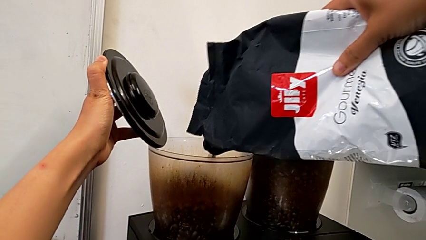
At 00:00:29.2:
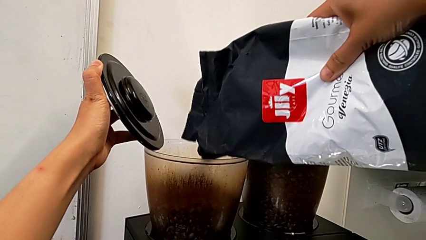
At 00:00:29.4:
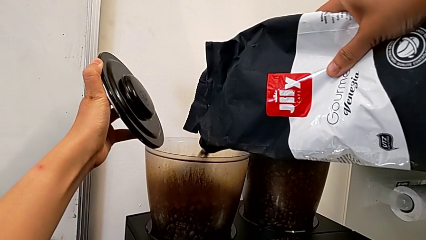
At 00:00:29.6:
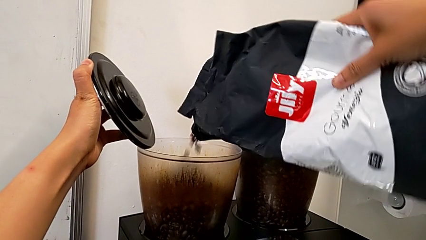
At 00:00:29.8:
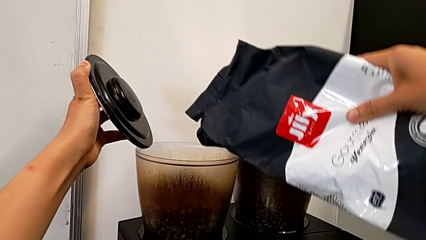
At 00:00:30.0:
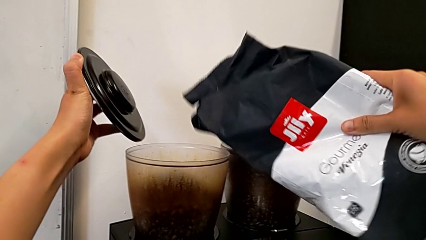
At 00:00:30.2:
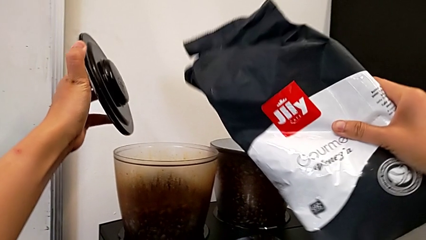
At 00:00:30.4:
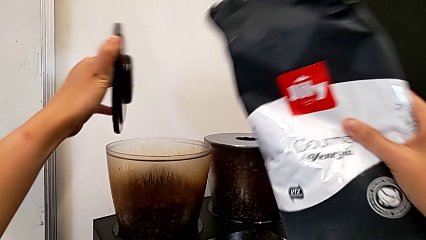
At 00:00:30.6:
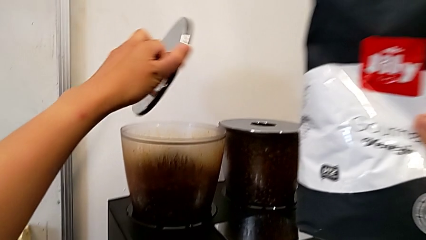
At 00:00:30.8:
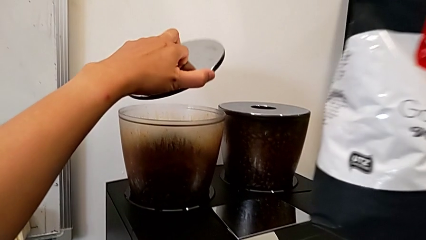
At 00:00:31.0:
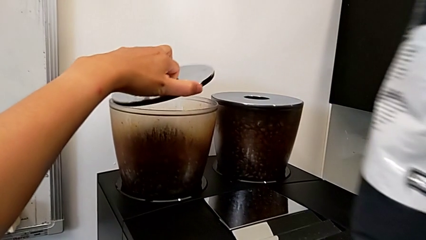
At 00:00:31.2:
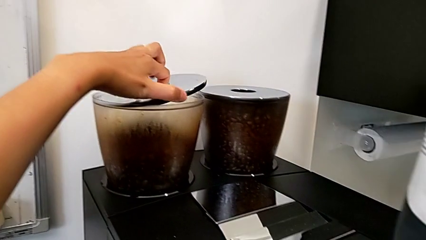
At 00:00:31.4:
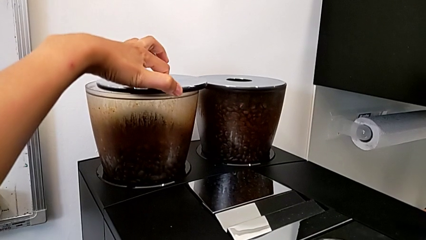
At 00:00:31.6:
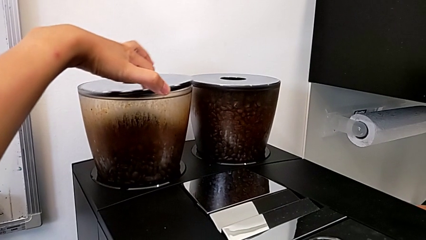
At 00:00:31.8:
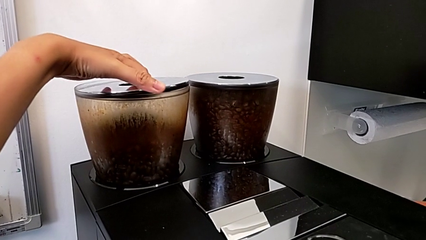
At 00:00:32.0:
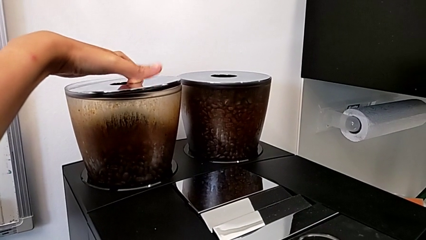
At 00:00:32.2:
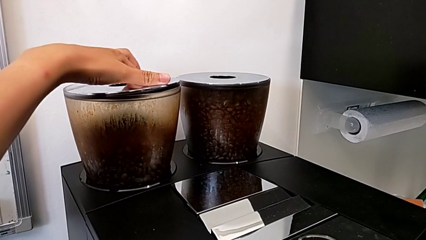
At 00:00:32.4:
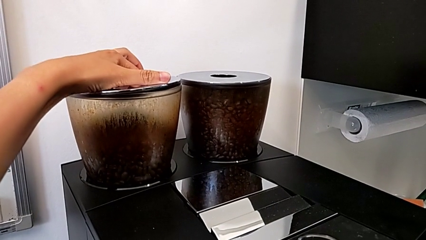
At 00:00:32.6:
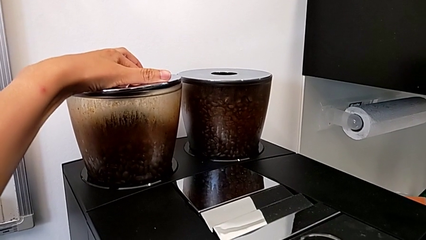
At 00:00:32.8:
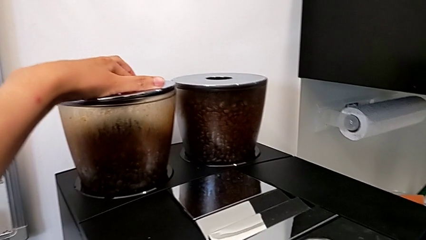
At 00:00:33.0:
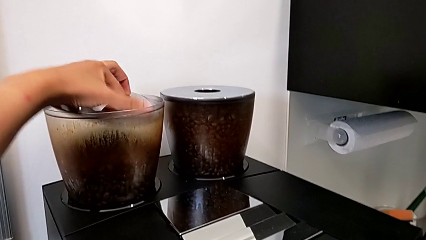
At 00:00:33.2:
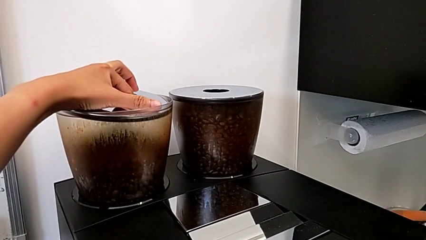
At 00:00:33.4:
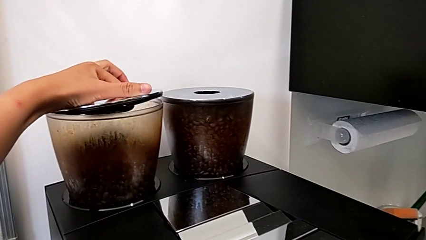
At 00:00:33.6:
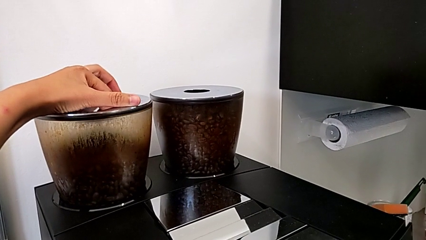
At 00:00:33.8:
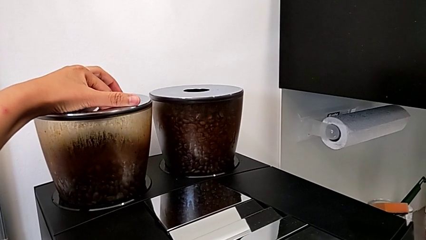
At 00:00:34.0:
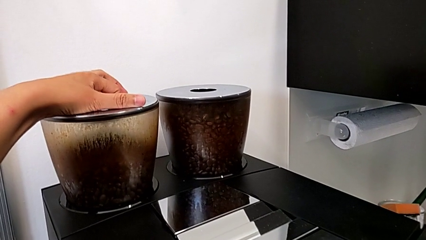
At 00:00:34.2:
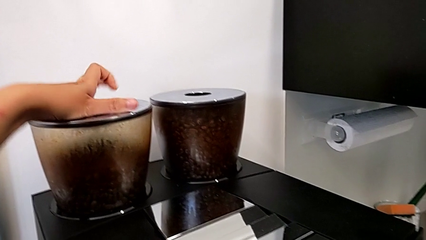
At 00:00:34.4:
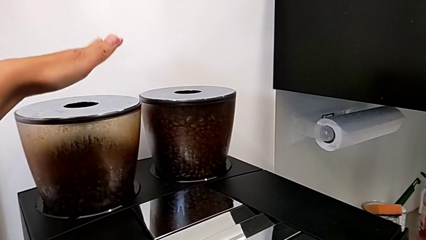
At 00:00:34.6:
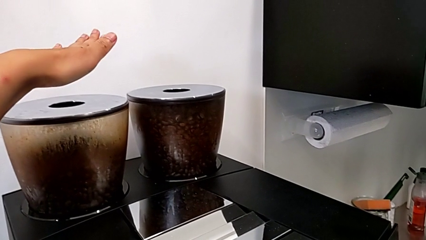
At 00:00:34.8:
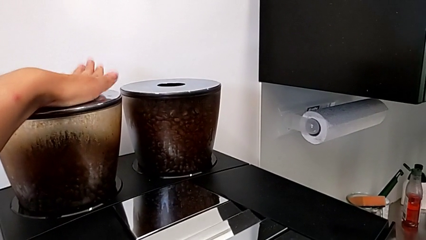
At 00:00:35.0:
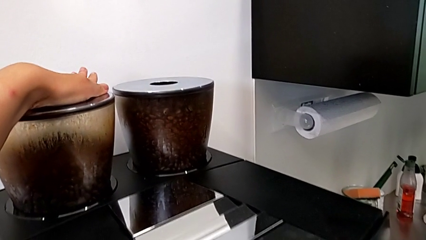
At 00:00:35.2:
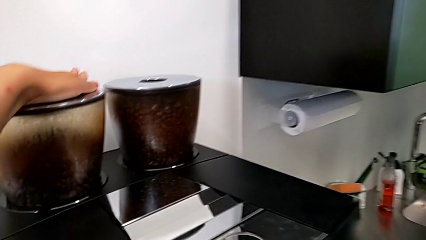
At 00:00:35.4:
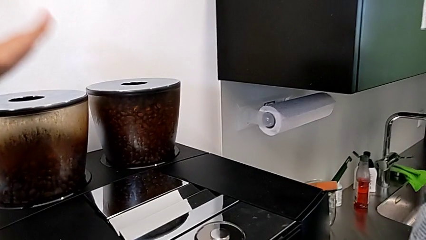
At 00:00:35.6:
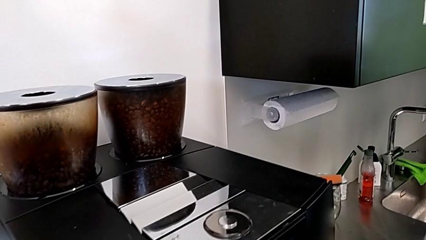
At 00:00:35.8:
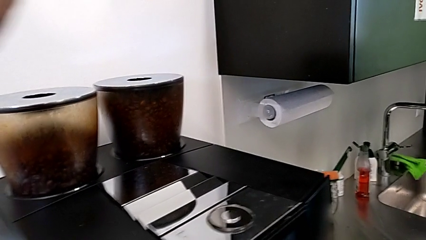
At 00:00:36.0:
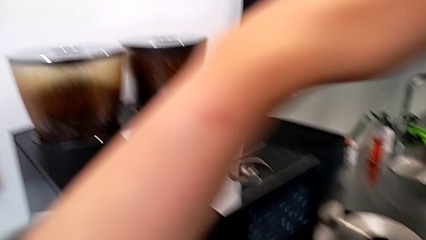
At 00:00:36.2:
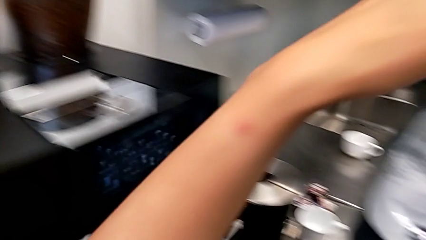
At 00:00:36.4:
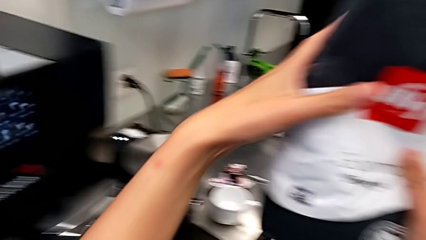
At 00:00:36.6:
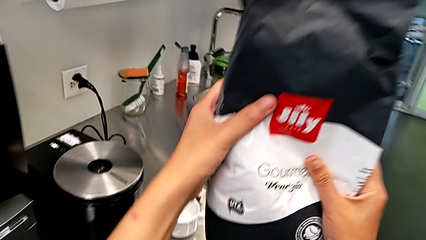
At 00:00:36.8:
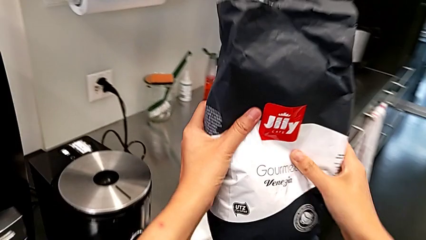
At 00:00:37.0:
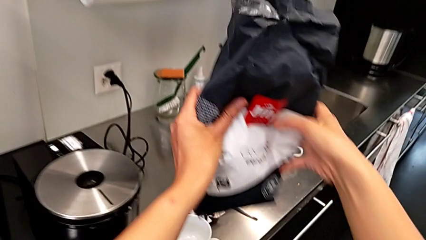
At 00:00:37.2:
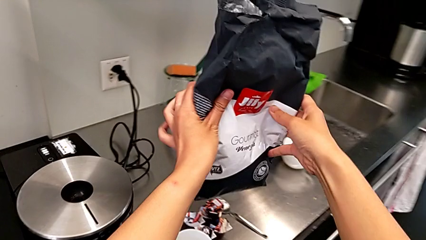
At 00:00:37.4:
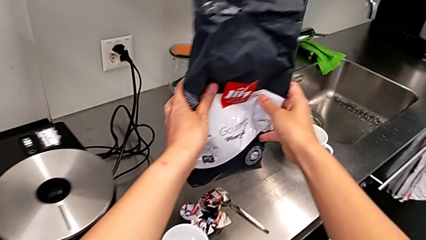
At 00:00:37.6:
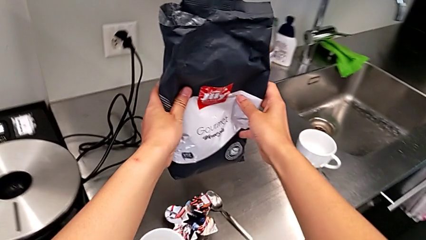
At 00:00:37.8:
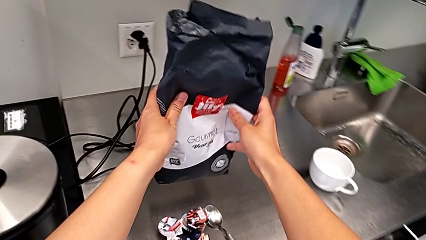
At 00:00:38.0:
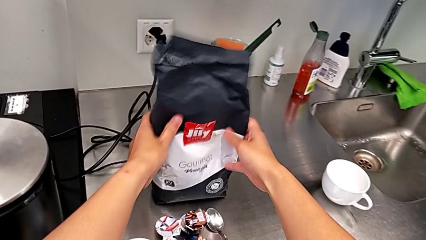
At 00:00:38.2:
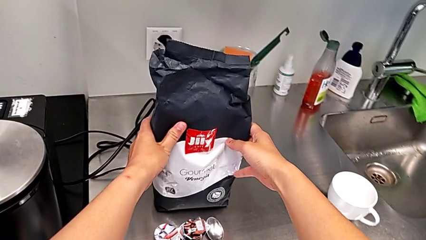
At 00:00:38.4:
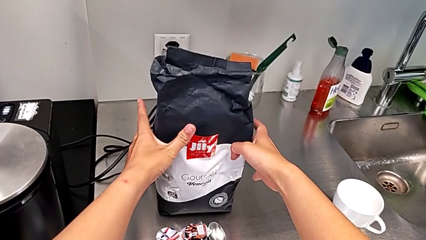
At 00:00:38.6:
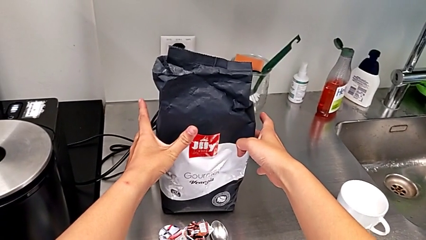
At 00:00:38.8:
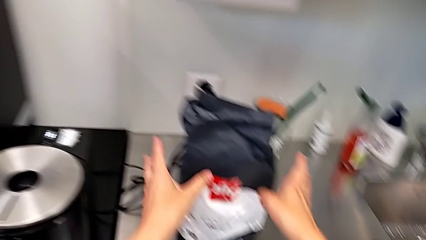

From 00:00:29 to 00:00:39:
The camera wearer is adding coffee beans to the bean hopper. They close the cover, hold the coffee bean bag and place it.

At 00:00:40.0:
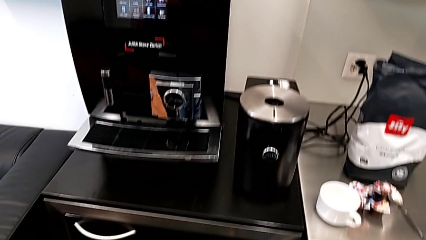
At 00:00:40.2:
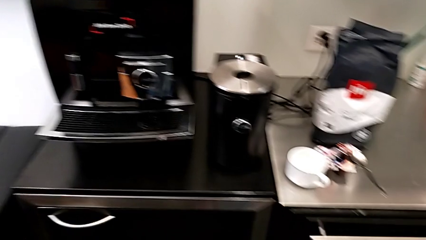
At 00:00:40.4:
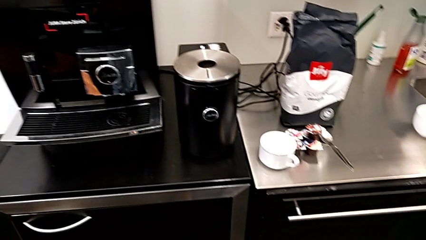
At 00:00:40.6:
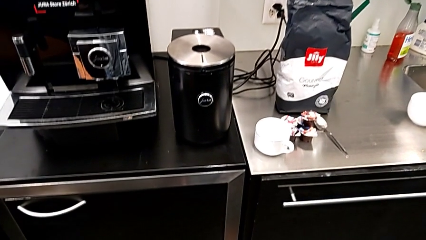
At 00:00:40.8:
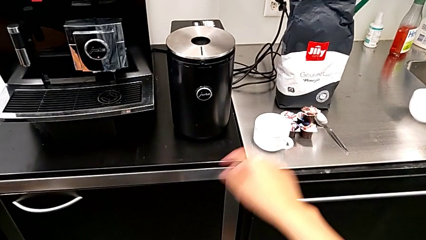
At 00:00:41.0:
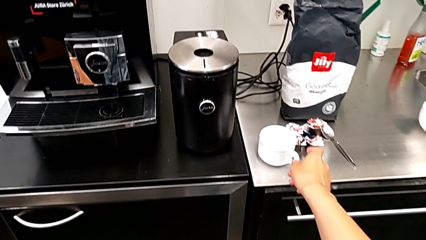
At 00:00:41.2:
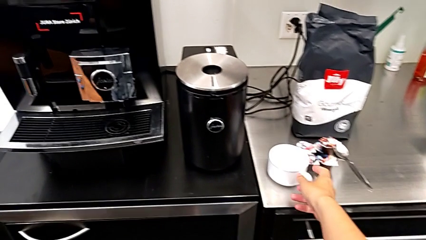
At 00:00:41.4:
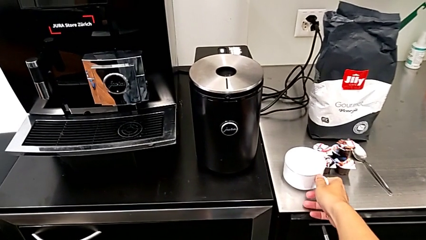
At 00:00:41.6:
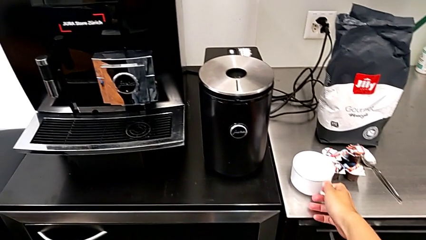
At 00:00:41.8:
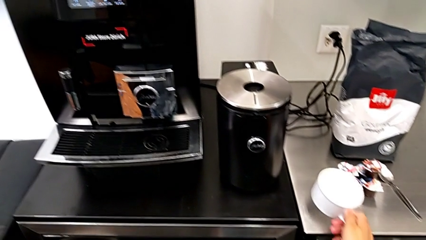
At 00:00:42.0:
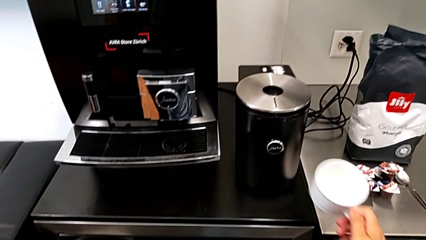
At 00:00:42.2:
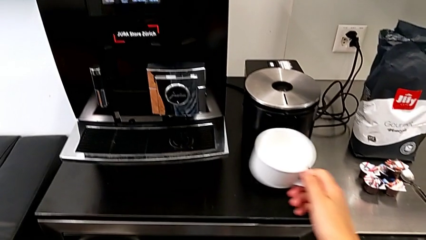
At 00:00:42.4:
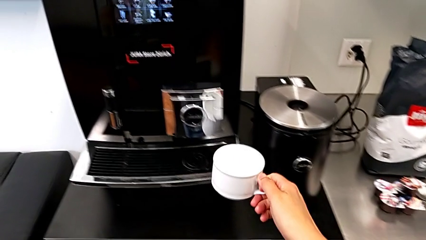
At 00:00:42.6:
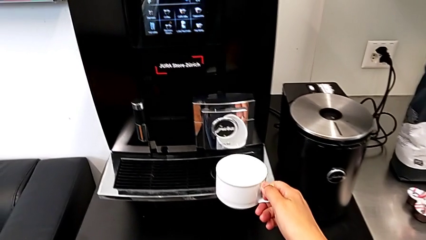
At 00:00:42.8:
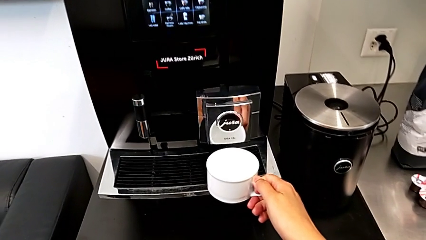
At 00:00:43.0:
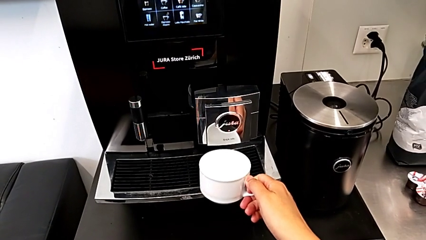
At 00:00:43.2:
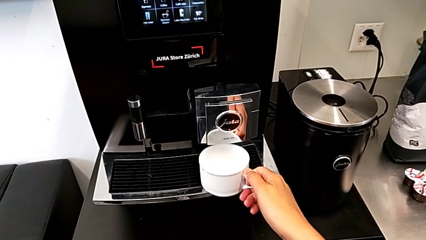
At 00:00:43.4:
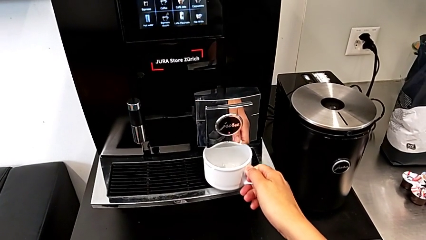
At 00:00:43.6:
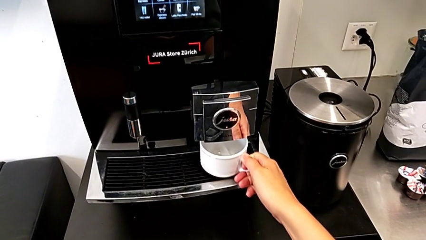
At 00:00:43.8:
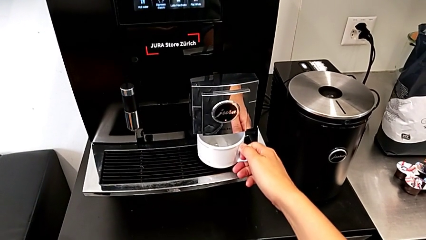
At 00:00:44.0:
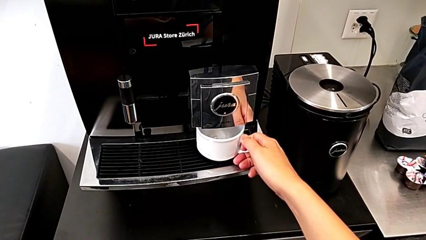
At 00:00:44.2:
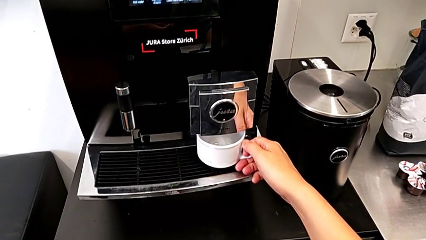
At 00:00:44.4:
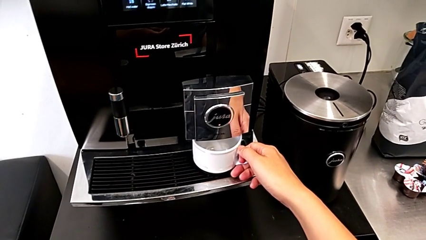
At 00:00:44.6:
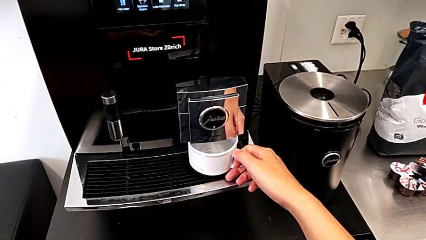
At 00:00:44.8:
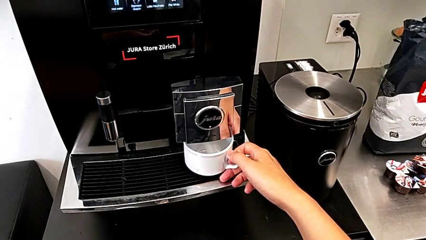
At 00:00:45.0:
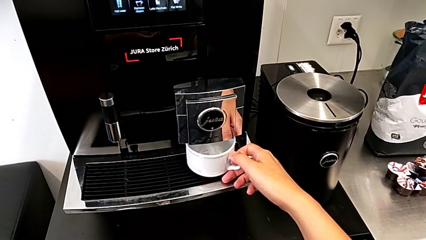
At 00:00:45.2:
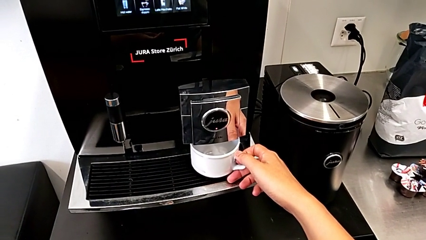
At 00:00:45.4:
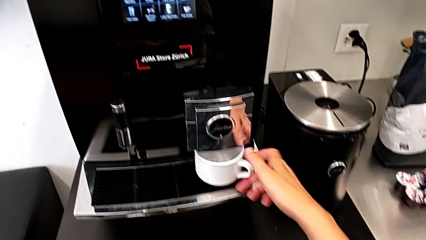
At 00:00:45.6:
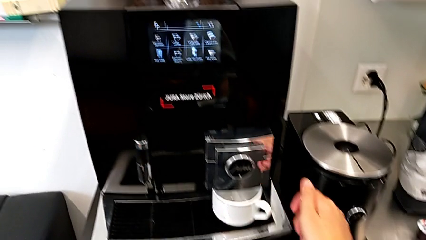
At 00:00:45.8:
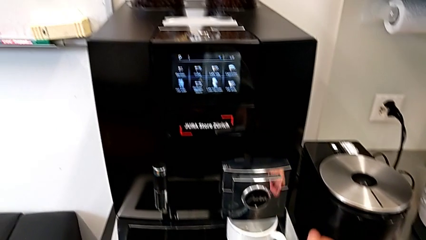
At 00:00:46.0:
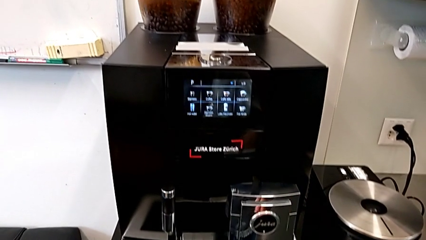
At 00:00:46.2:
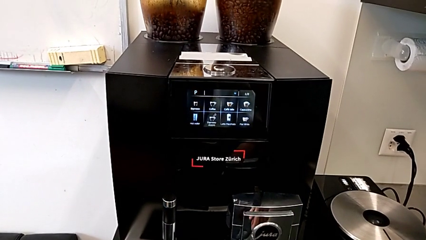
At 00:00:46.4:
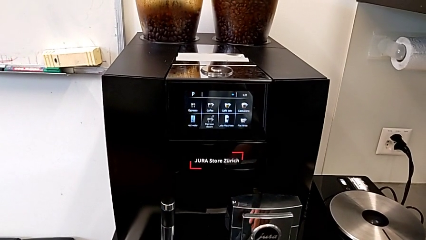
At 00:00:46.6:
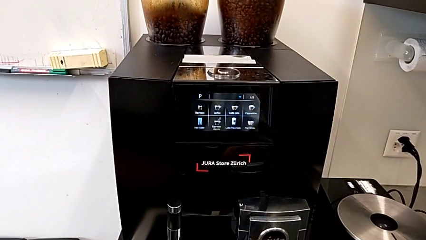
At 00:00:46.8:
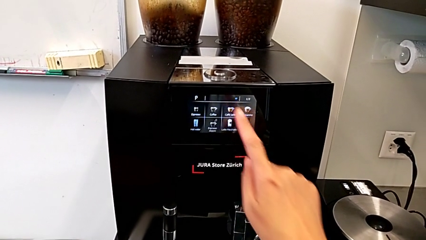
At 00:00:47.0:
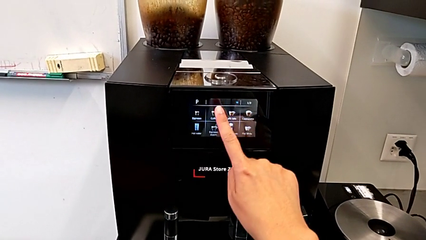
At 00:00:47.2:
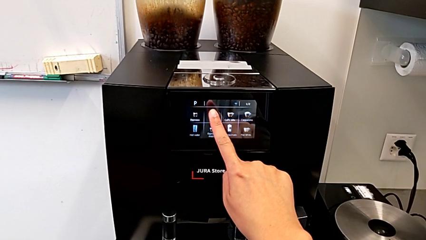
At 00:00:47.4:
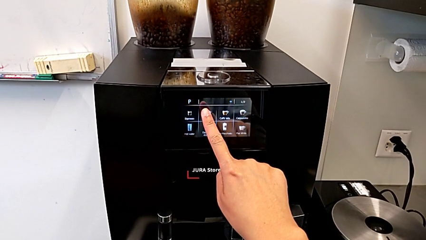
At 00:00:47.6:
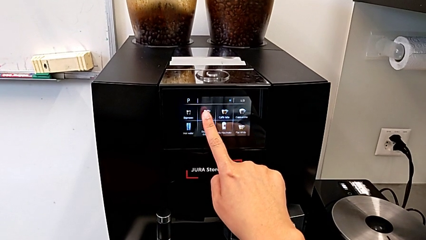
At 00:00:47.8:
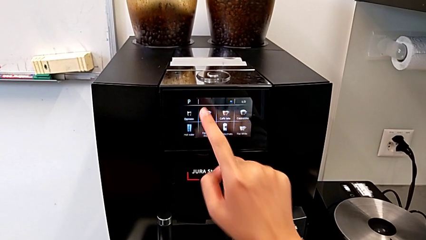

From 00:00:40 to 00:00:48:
The camera wearer is making a cup of coffee. They place the cup.
